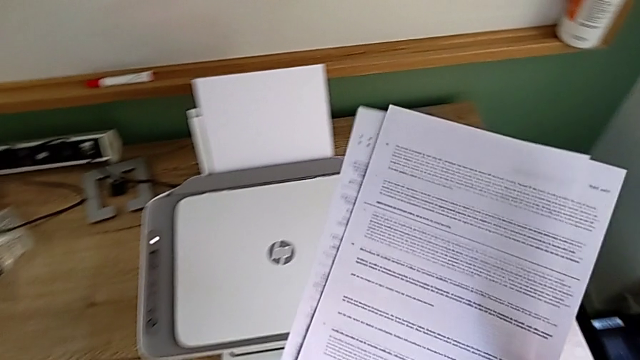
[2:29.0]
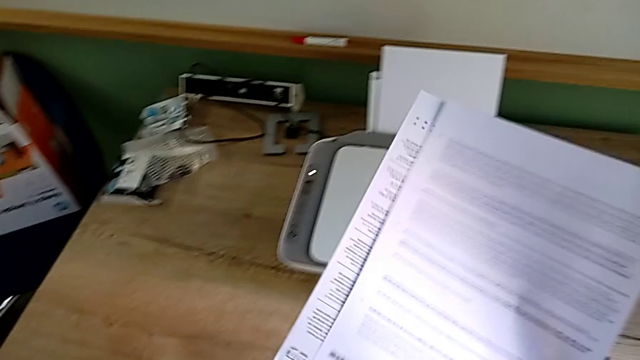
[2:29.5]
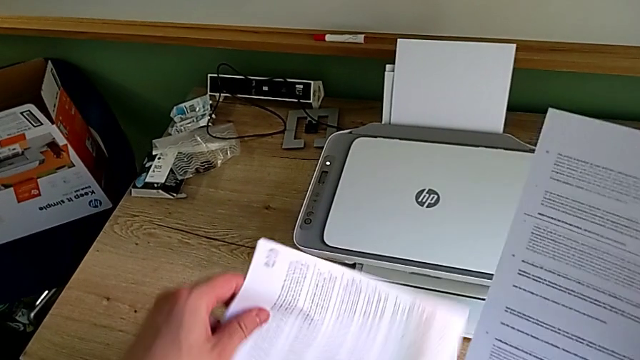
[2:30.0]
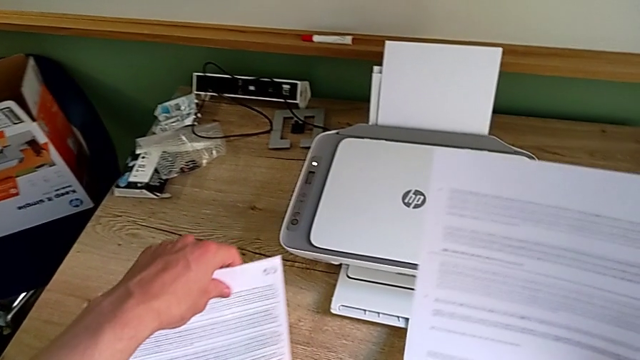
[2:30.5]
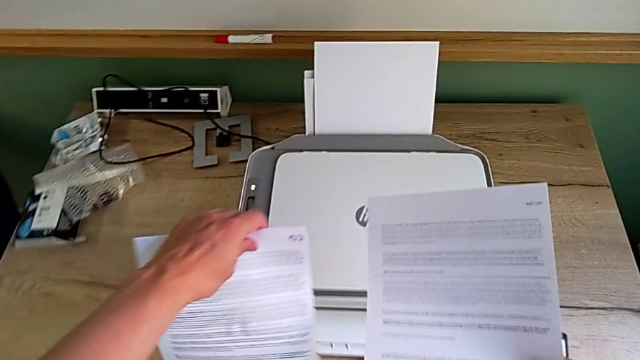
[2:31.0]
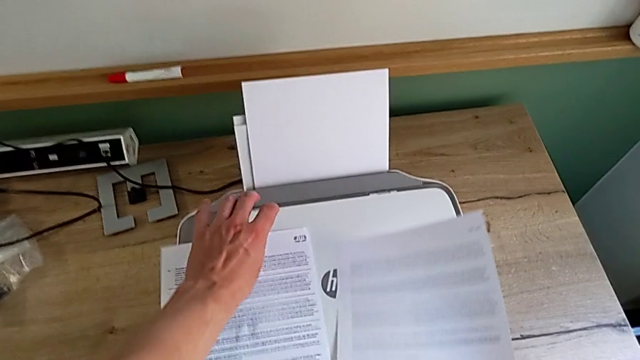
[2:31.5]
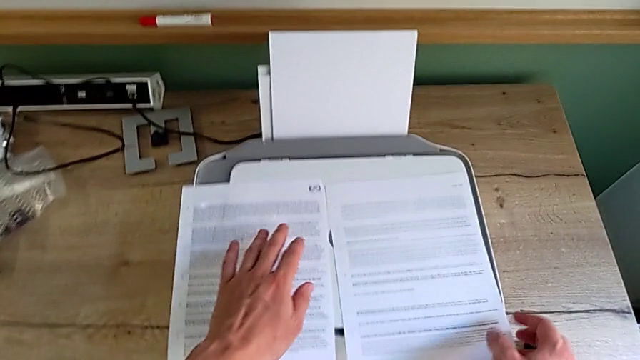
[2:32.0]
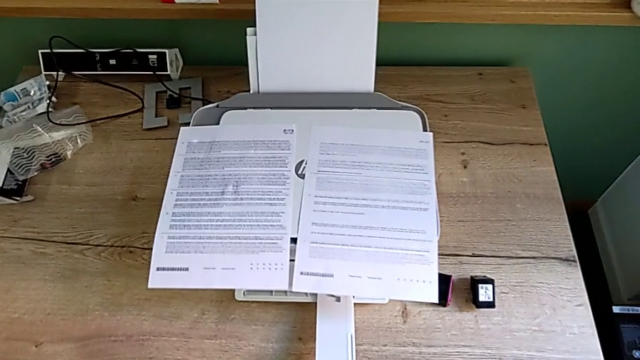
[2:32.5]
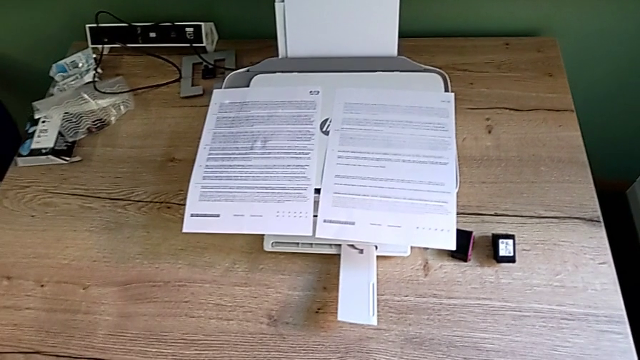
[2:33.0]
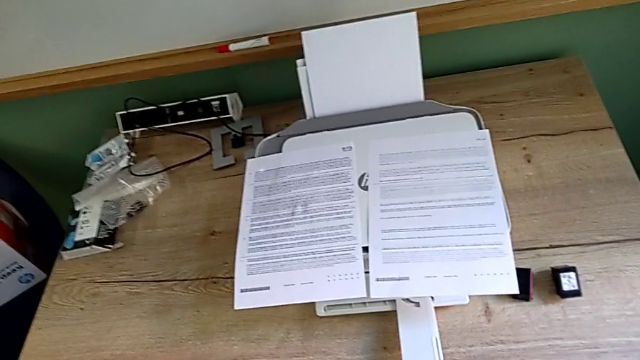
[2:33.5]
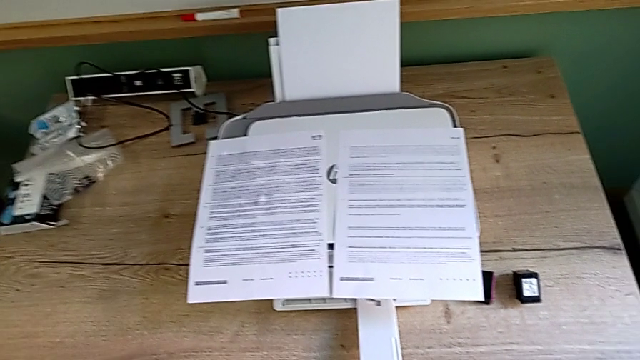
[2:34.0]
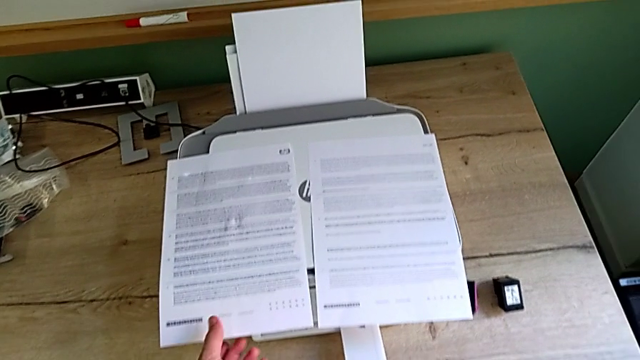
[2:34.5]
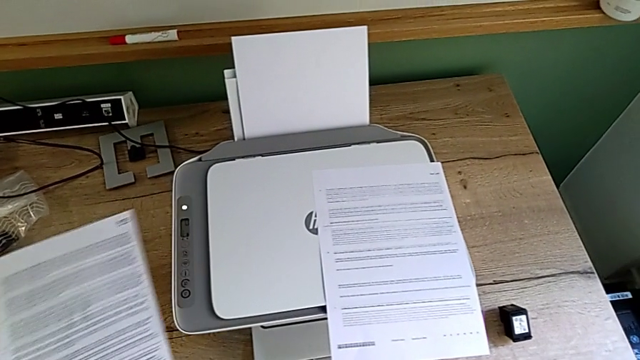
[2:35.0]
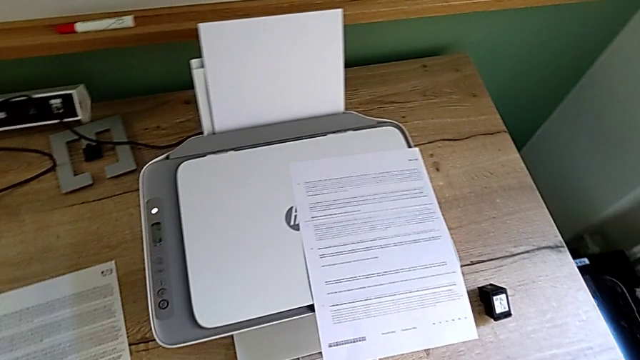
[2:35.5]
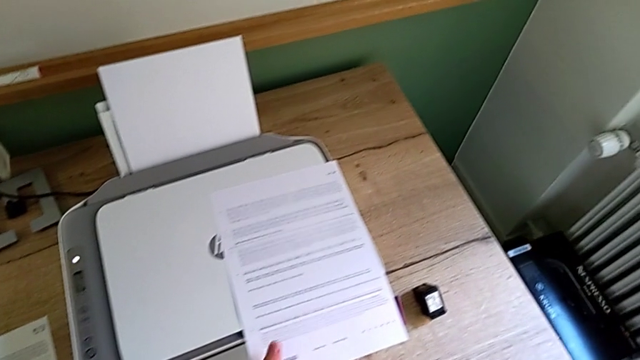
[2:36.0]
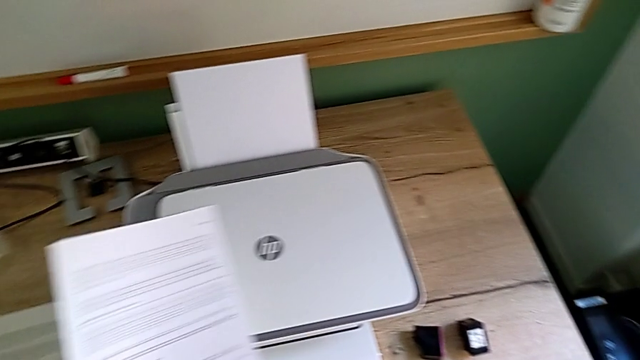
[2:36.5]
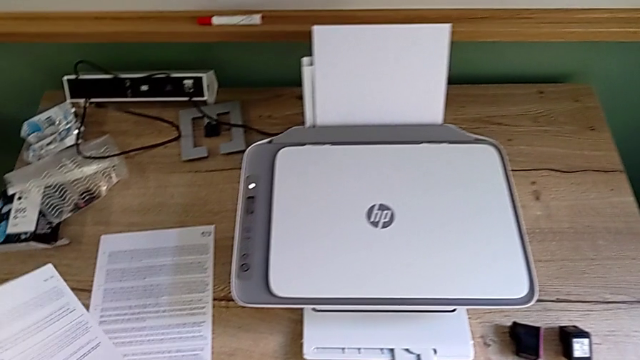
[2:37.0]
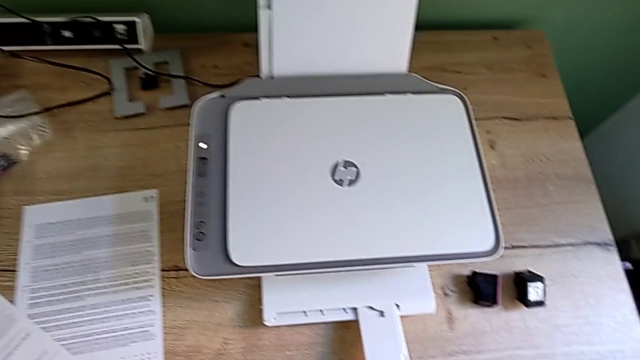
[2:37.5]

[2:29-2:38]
The camera wearer is removing the paper from the printer. They rotate the left paper stack, place the paper stack, grab the left paper stack, place it, grab the right paper stack and place it.

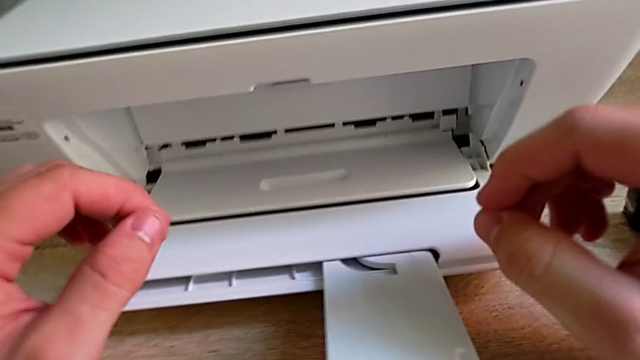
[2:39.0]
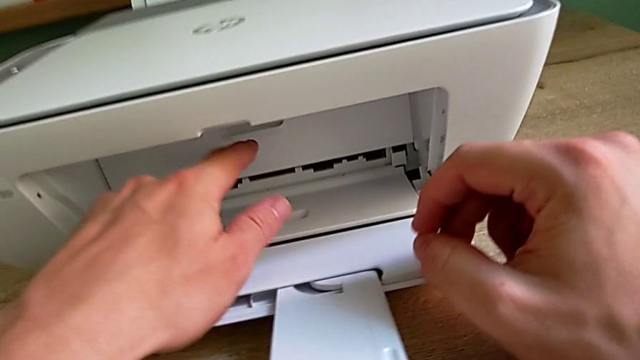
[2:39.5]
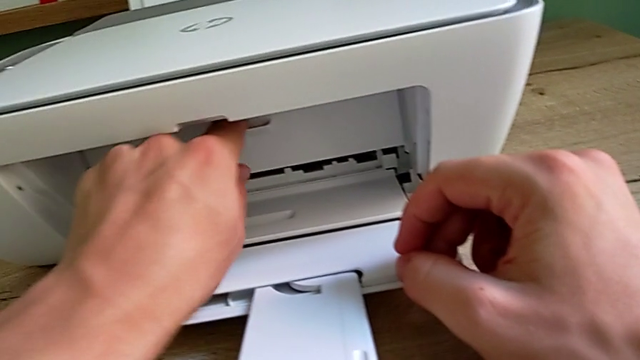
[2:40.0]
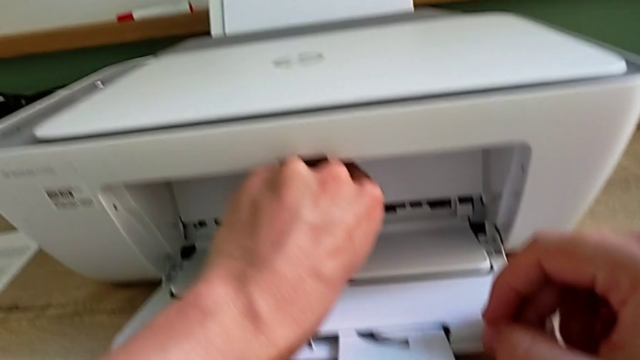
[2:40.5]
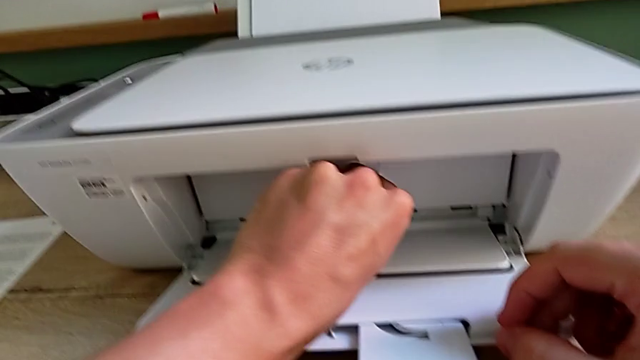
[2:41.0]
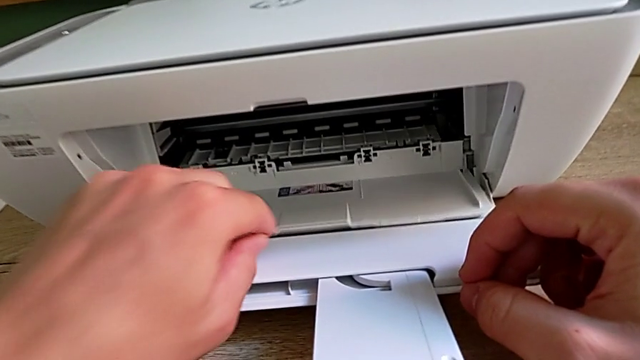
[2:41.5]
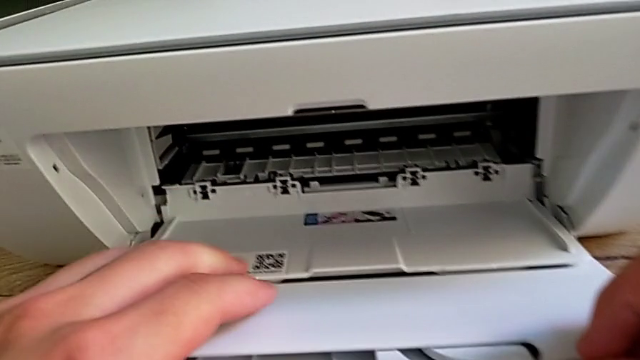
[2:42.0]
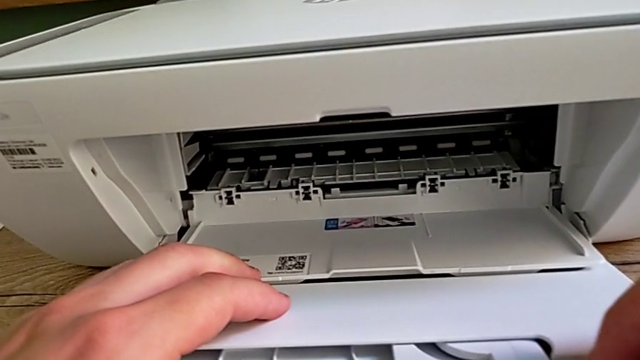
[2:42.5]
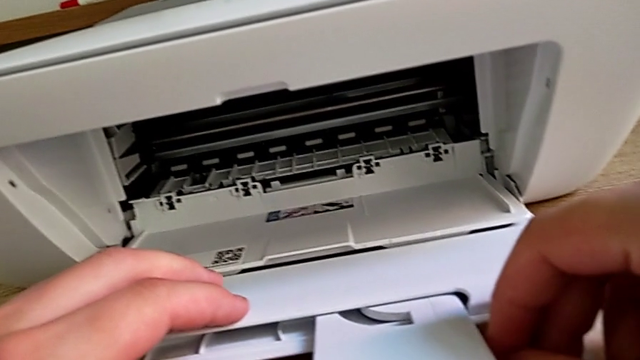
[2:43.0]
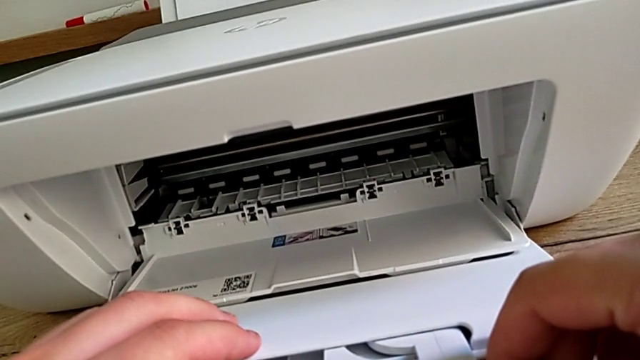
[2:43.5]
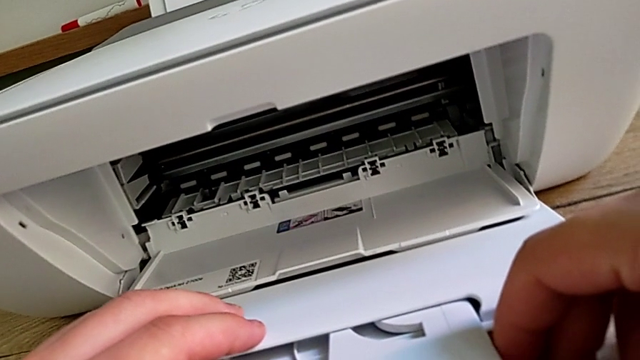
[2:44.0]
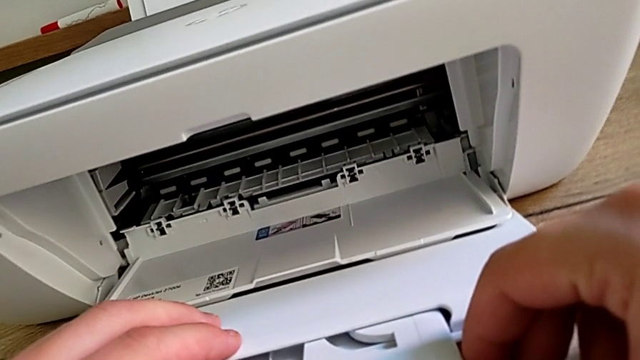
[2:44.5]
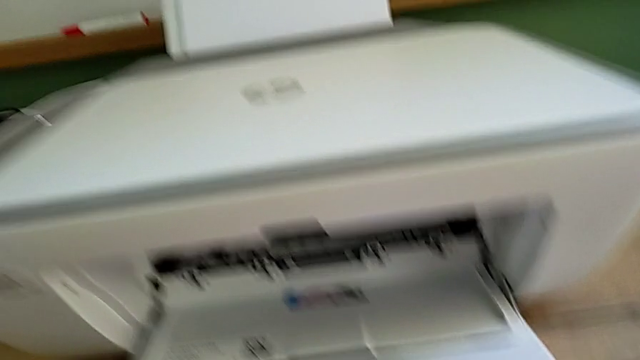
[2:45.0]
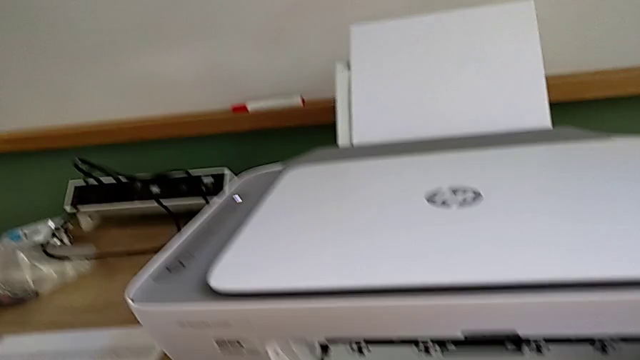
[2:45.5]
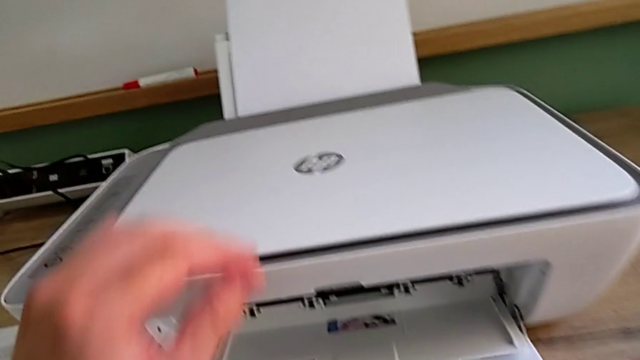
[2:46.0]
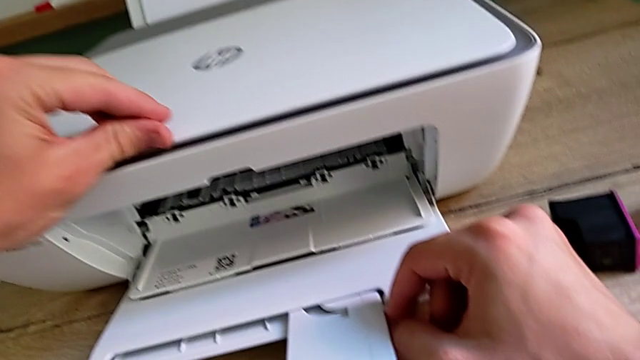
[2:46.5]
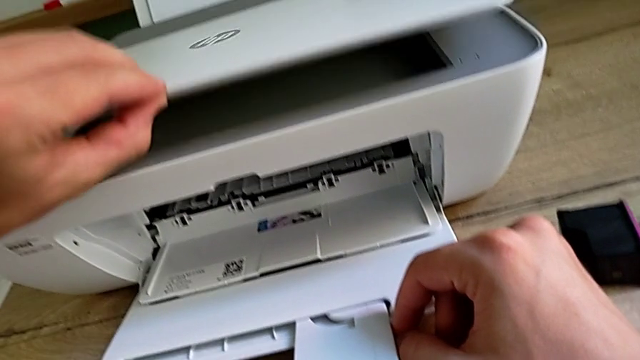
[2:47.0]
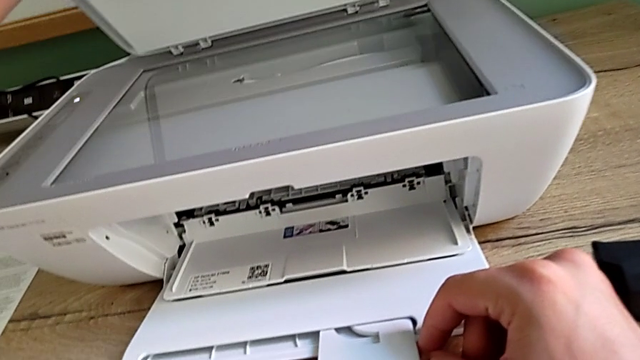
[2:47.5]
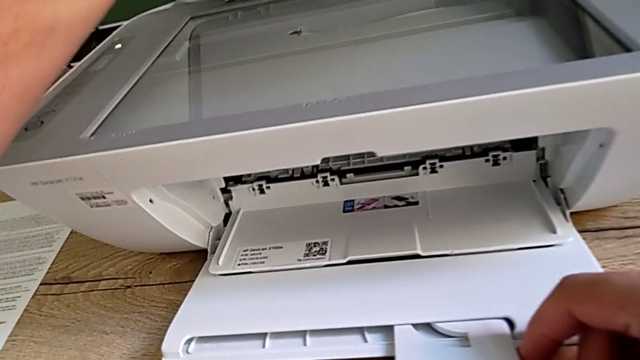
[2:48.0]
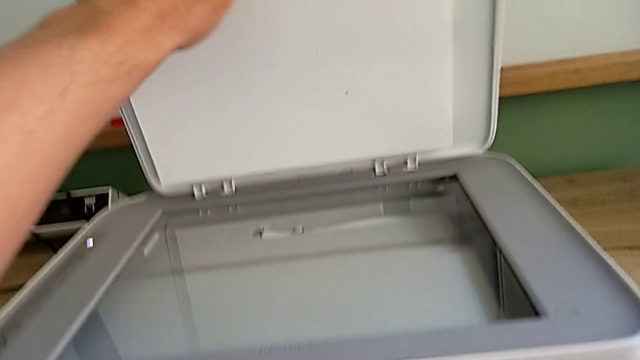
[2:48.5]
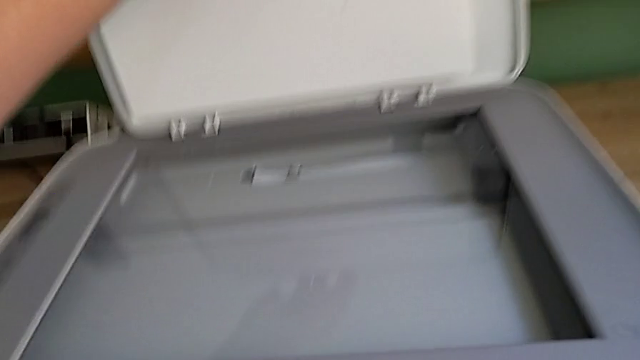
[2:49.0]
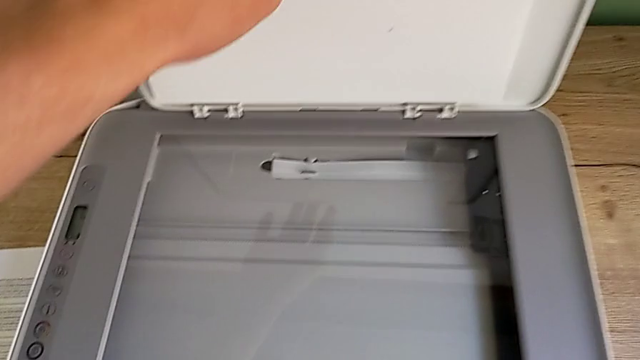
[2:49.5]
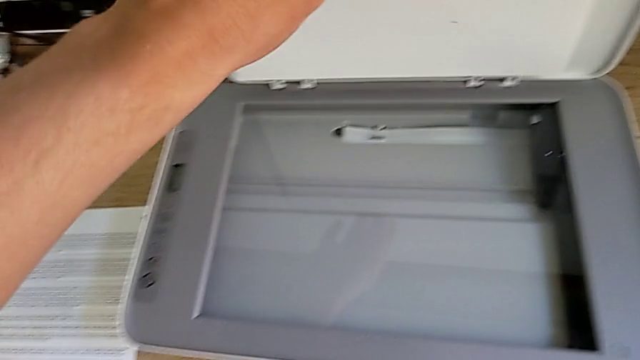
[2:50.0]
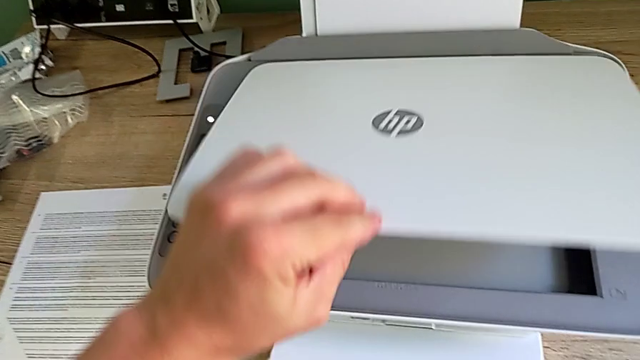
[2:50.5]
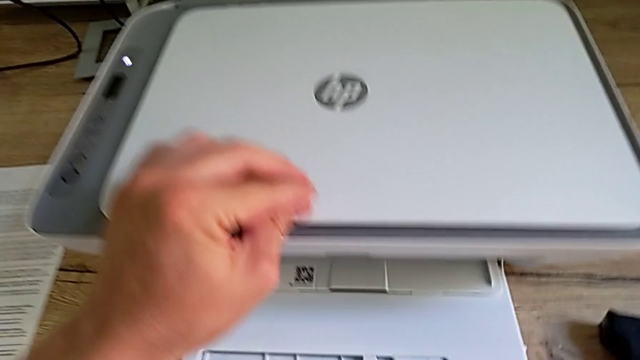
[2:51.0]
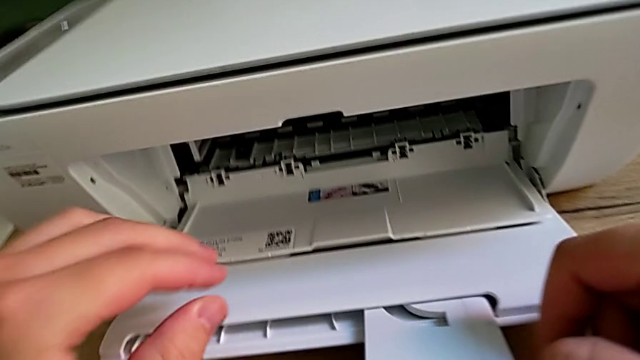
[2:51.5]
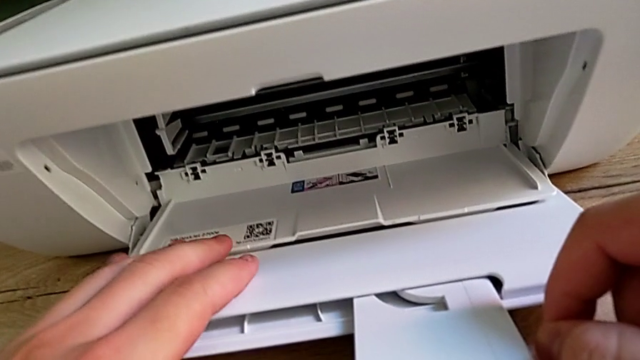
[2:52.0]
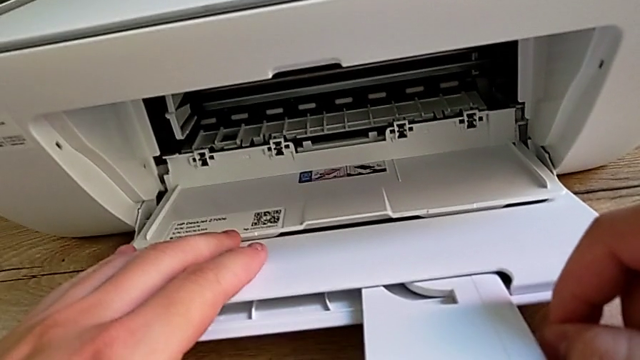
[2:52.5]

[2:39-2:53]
The camera wearer is exchanging the ink cartridges from the printer. They open the copy gate, inspect the cartridge gate, grab the copy gate, open it and close it.
